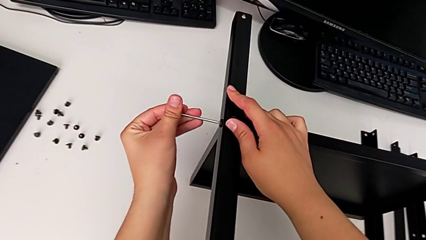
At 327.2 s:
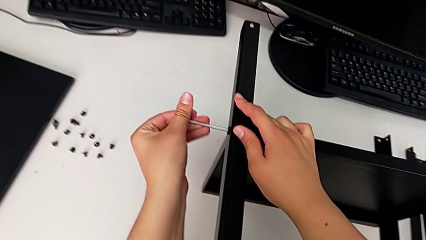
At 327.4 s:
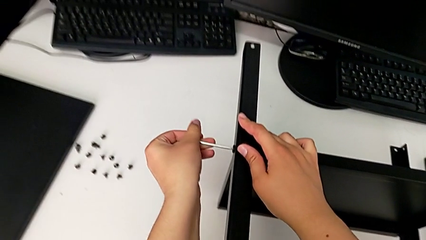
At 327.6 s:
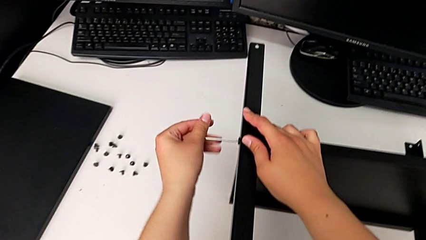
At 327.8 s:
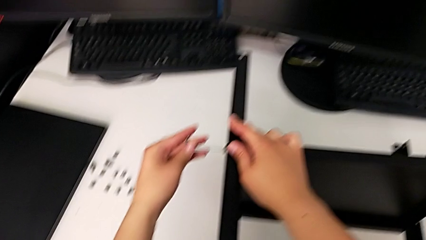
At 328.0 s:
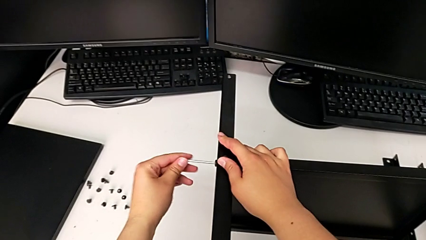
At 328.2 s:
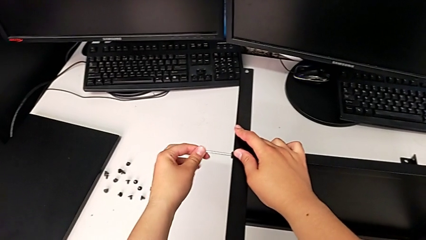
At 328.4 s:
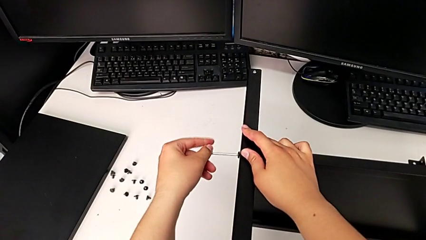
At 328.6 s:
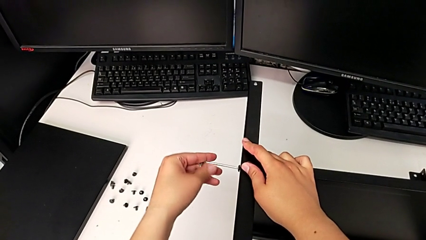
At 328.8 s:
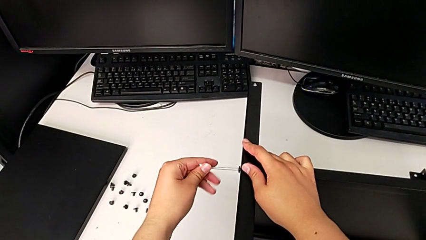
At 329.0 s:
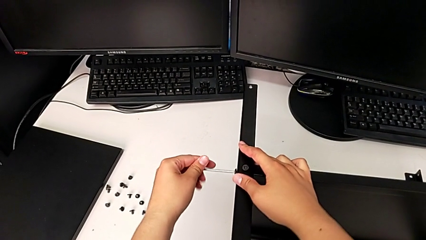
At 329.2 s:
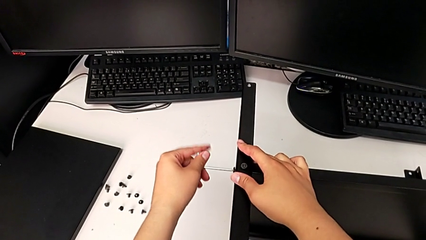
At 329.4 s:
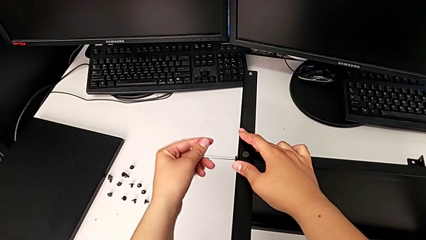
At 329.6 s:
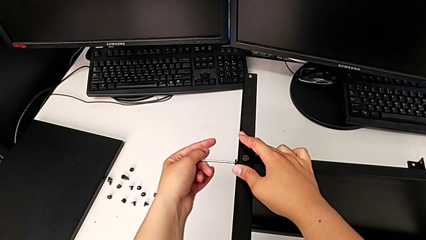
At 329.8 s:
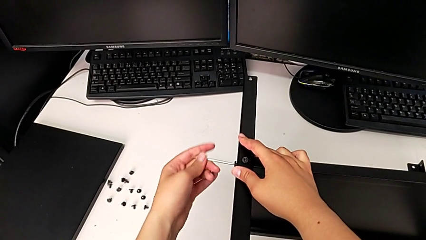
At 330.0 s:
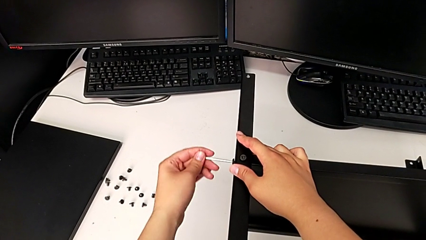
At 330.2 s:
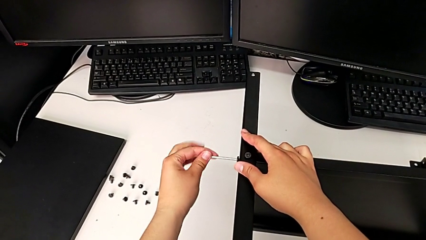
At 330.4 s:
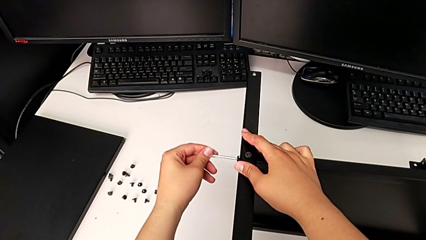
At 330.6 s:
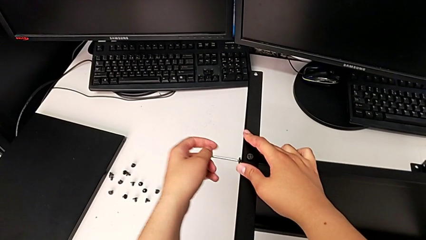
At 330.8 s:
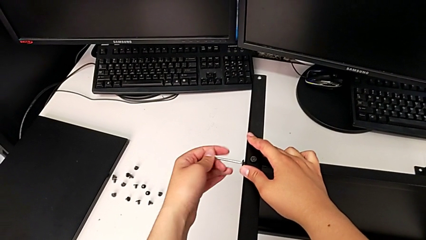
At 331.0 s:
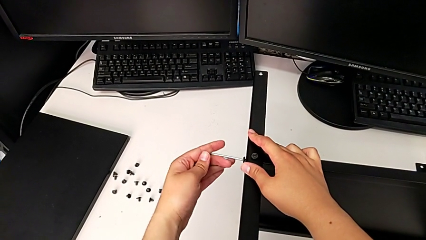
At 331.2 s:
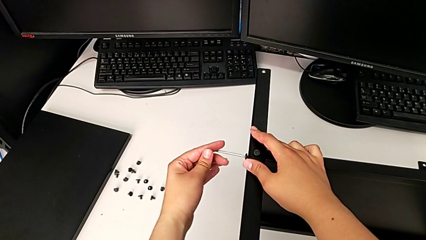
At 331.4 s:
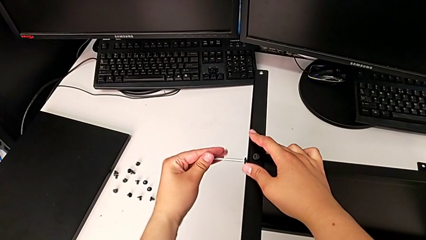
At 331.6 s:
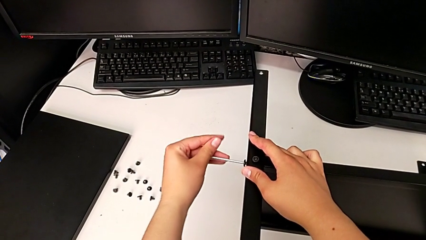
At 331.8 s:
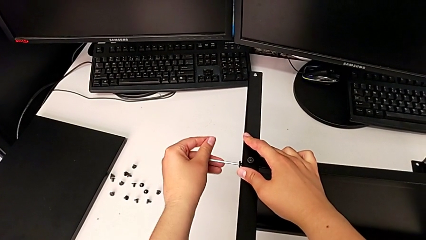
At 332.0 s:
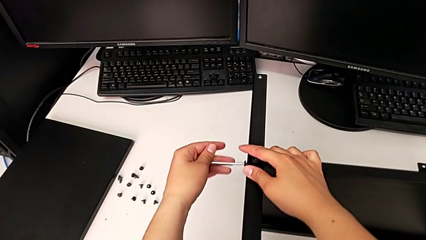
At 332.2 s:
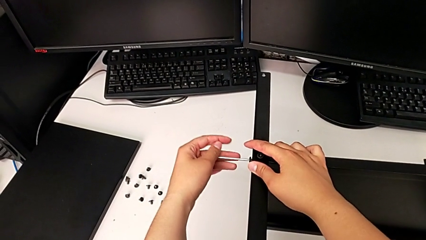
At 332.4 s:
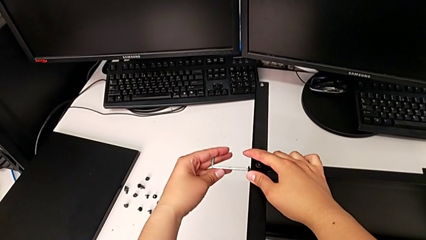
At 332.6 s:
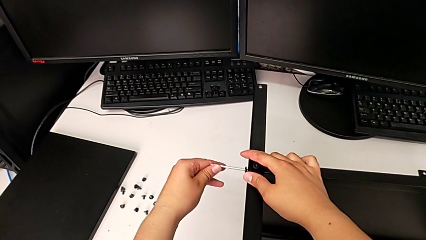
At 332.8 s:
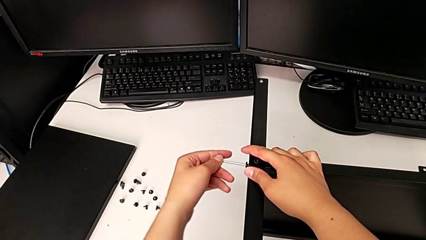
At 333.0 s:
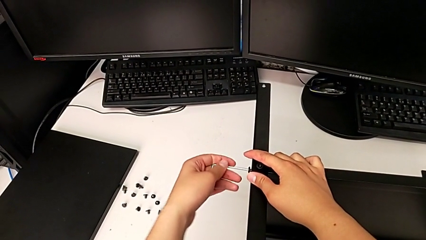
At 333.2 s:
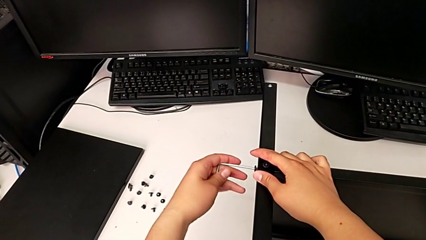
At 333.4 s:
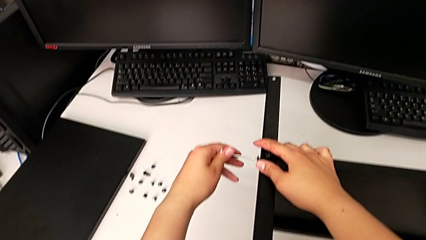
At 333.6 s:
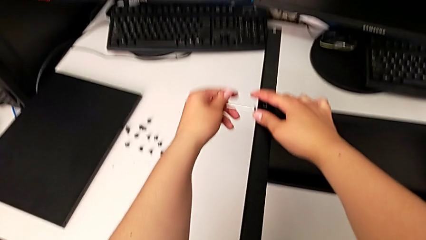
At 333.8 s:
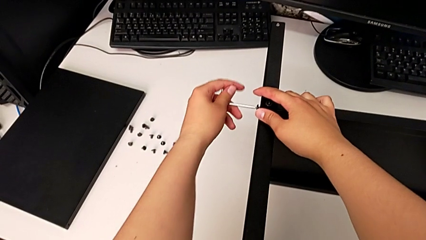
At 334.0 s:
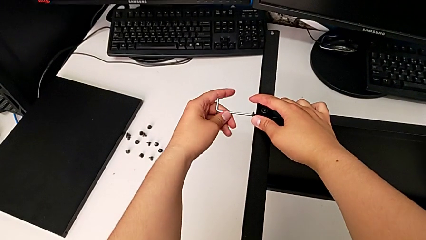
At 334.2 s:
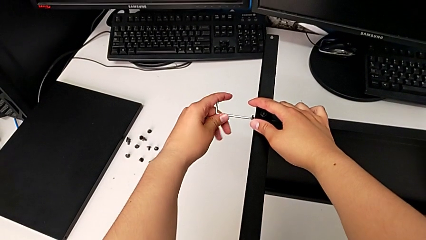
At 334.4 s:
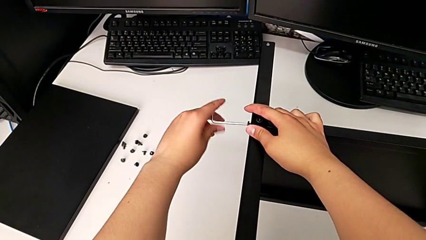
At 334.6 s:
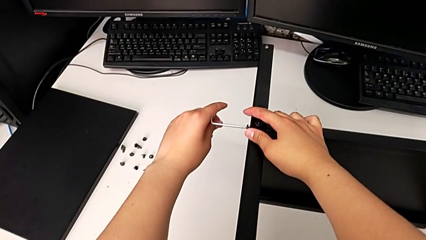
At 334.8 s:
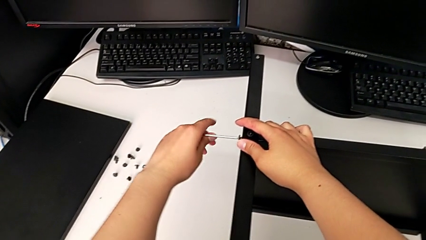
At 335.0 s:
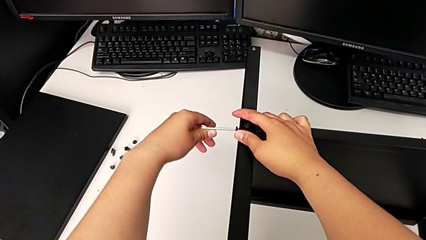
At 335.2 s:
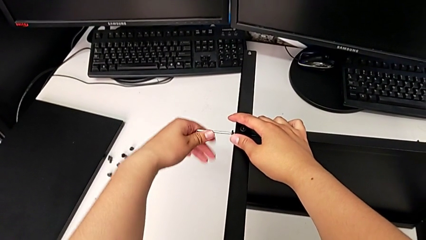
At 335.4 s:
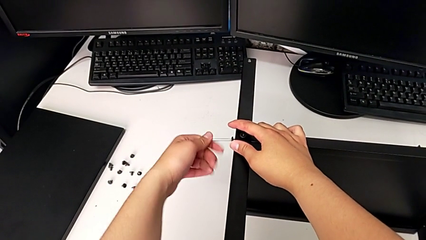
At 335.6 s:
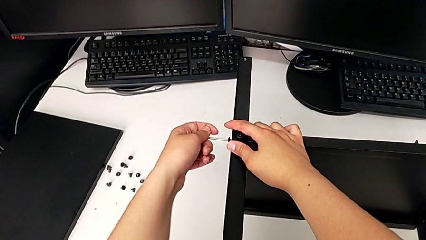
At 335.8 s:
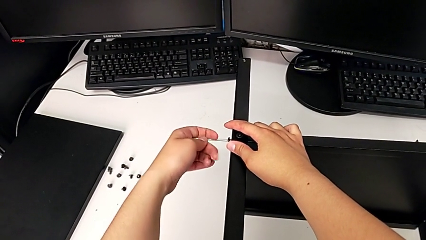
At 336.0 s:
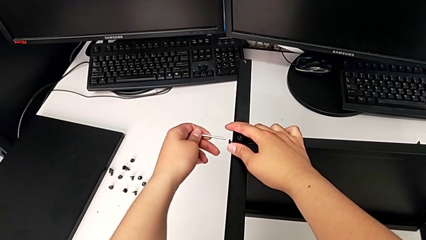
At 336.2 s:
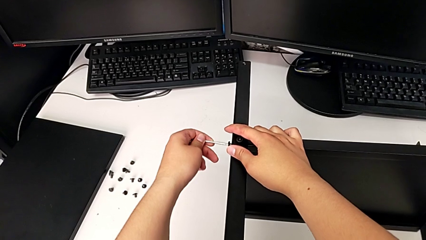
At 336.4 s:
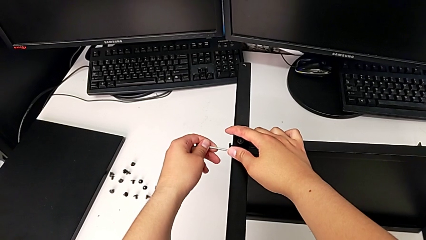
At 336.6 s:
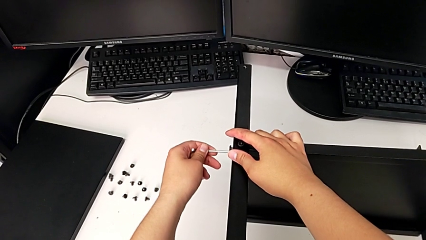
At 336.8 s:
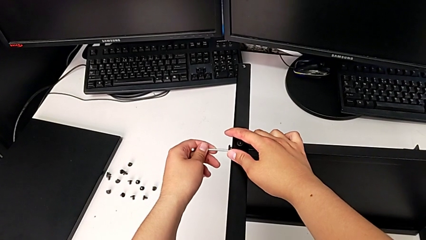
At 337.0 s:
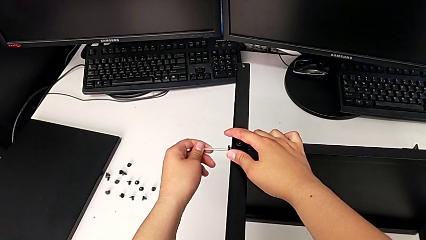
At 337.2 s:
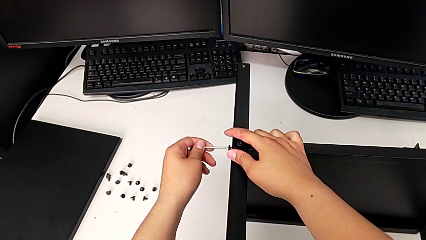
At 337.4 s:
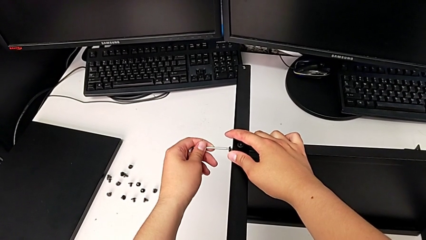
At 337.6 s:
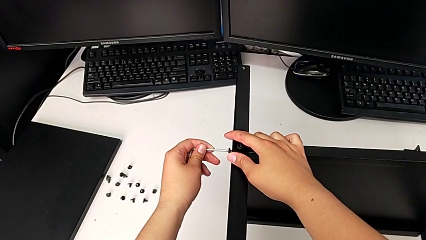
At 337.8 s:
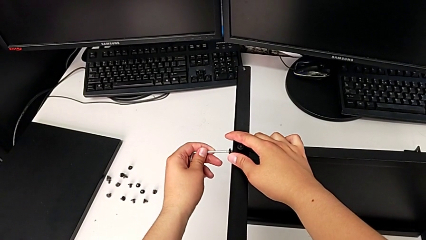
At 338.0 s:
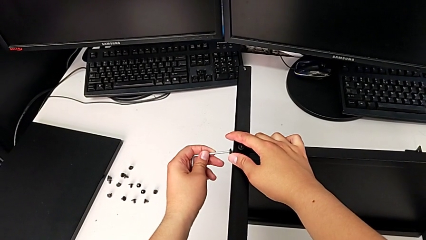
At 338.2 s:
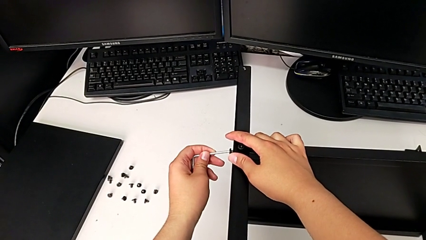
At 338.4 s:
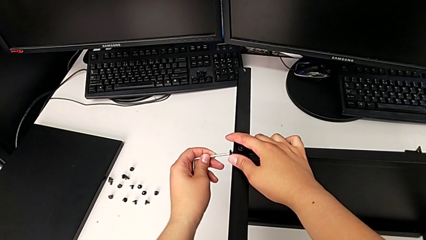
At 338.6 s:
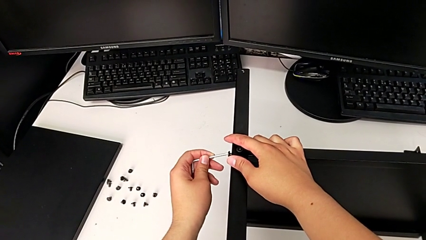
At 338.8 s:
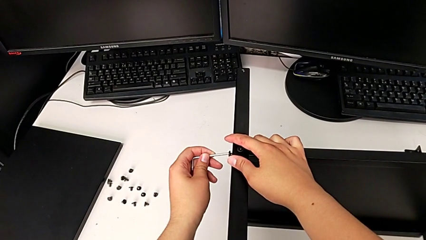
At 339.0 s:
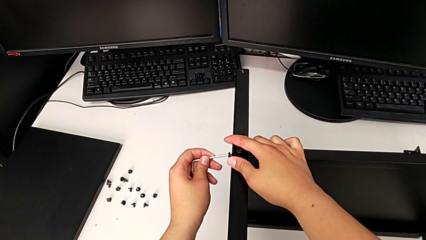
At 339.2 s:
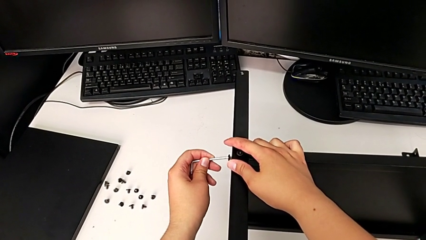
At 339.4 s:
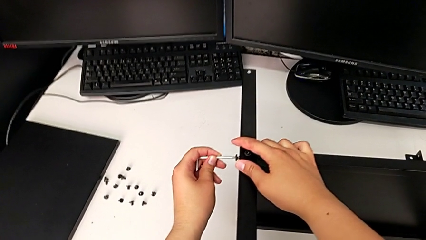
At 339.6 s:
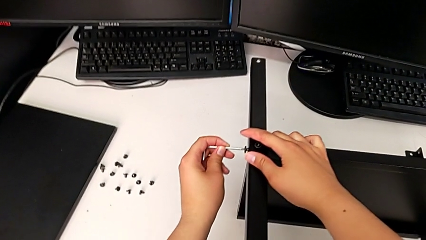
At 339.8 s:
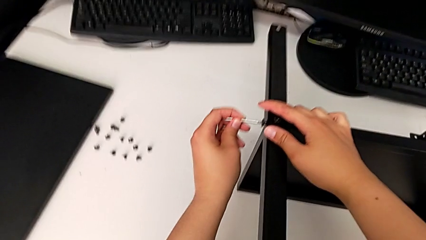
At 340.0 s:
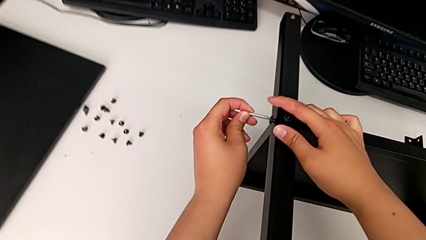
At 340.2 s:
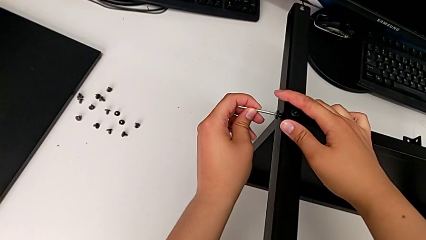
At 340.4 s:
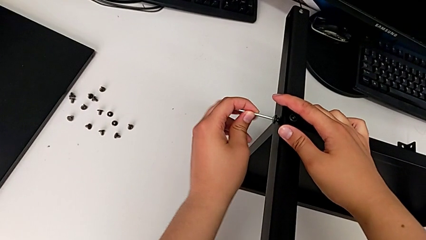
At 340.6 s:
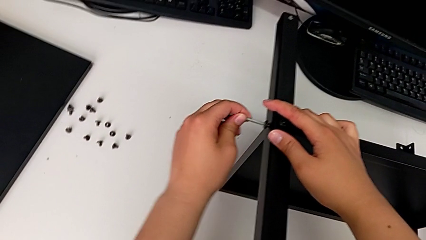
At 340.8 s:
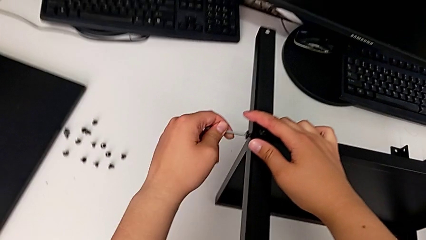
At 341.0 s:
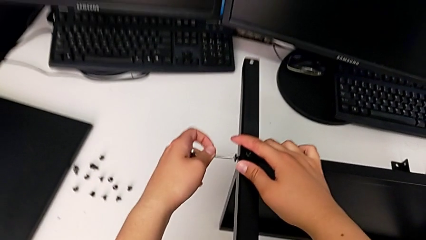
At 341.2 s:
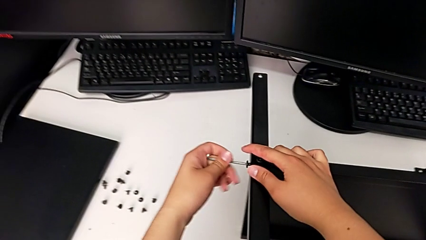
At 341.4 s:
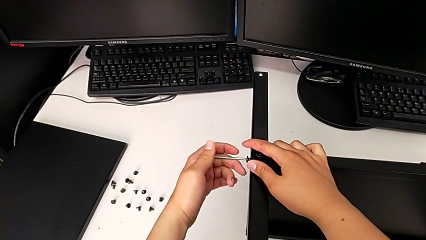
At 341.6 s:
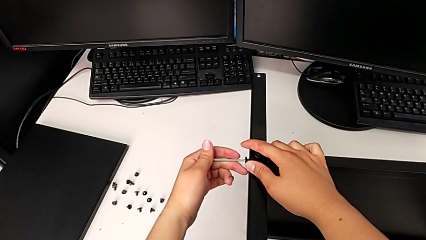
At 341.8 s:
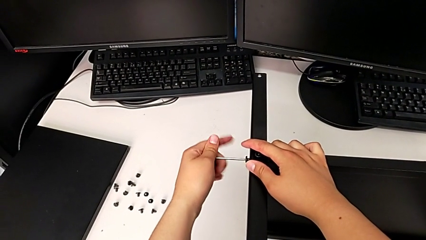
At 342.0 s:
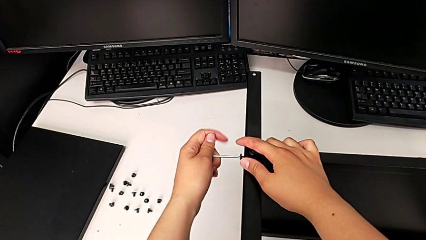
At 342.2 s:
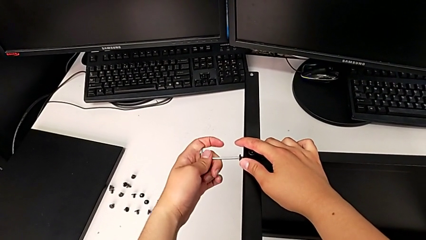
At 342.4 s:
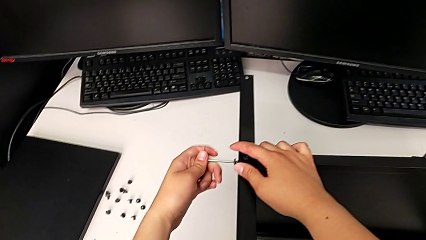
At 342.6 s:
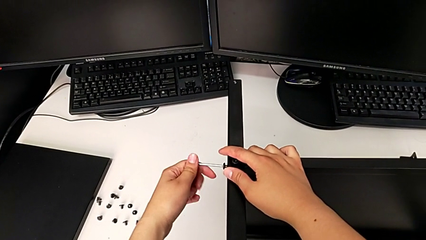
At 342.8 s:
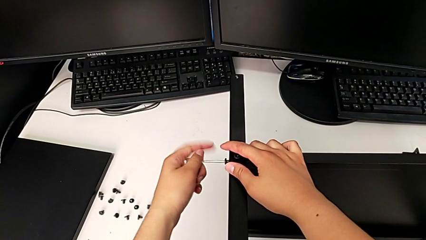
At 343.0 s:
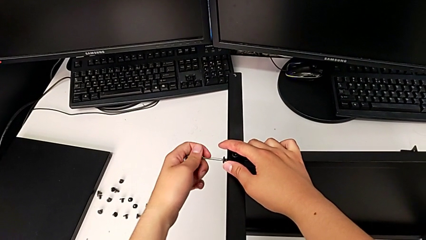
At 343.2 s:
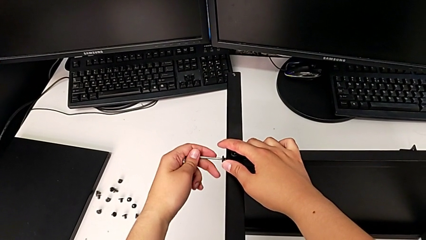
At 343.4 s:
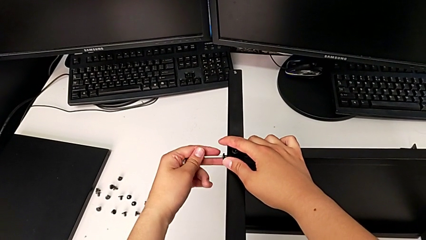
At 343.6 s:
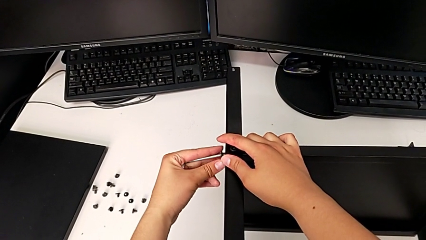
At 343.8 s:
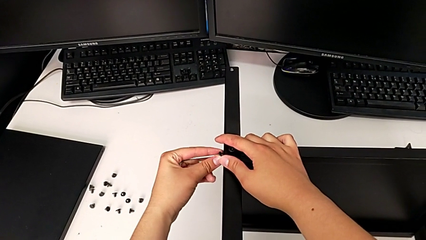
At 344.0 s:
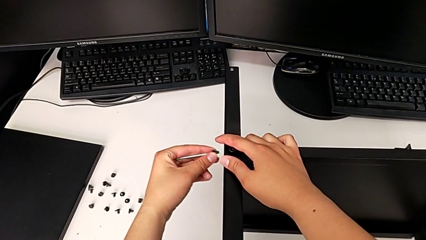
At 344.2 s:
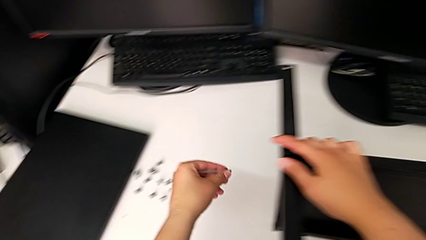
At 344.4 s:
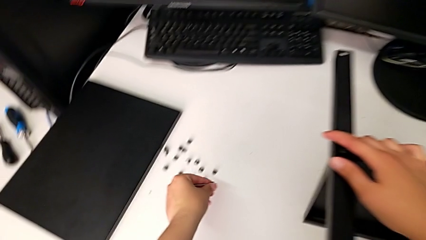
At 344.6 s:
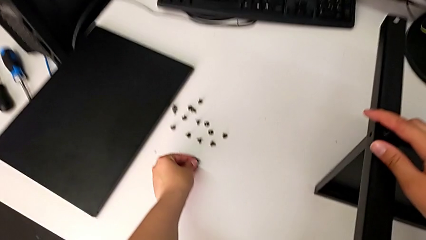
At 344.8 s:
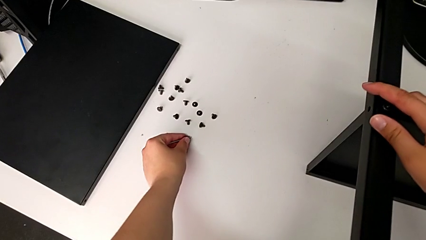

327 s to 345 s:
The camera wearer is disassembling the fourth leg of the shelf. They keep unscrewing the hex socket head, withdraw the Allen wrench with the left hand, disassemble the hex socket head with the left hand and place it.
